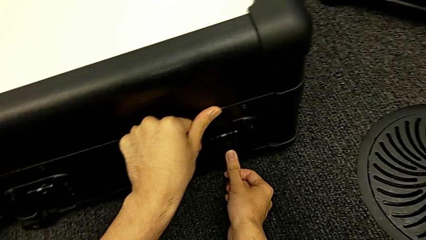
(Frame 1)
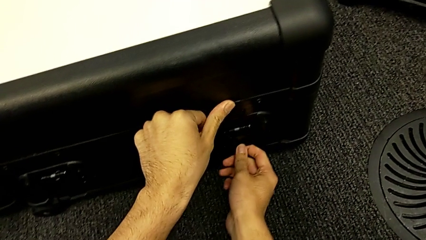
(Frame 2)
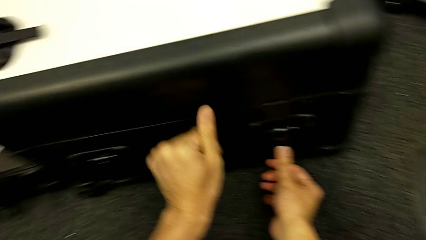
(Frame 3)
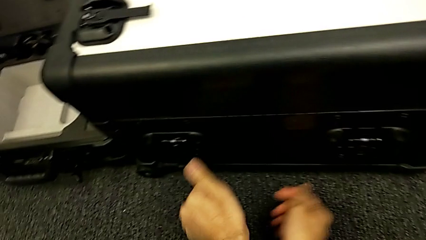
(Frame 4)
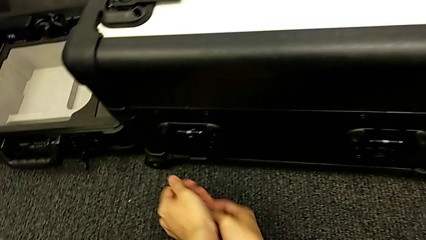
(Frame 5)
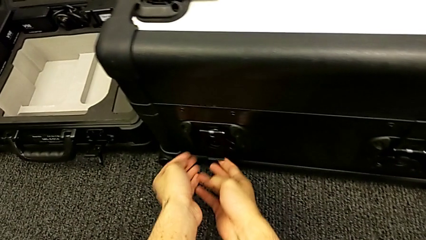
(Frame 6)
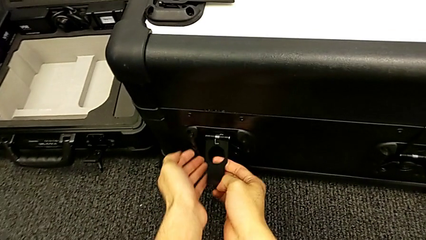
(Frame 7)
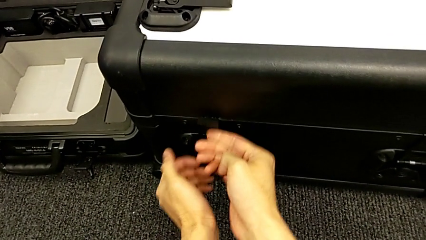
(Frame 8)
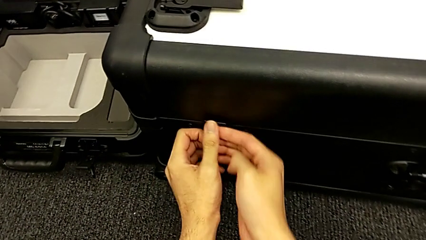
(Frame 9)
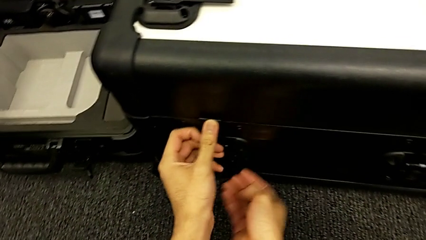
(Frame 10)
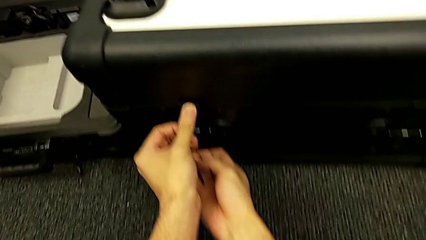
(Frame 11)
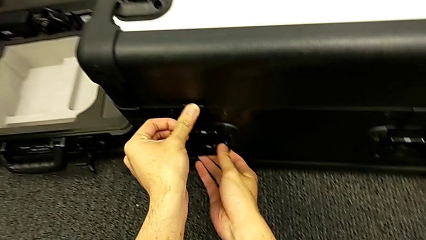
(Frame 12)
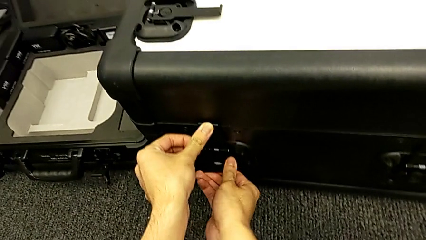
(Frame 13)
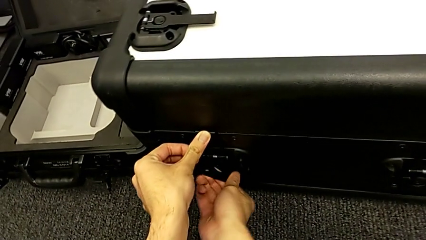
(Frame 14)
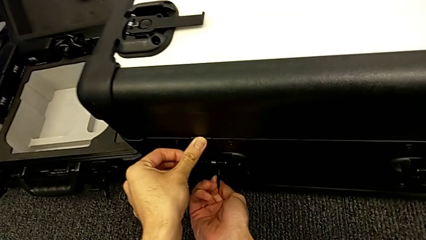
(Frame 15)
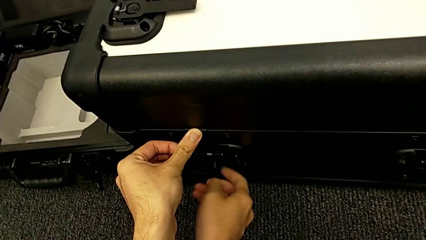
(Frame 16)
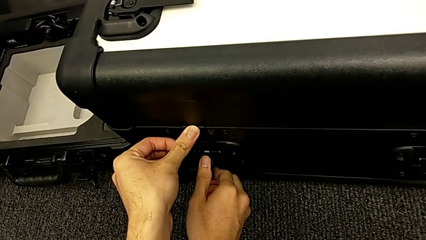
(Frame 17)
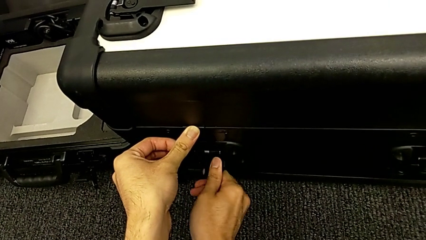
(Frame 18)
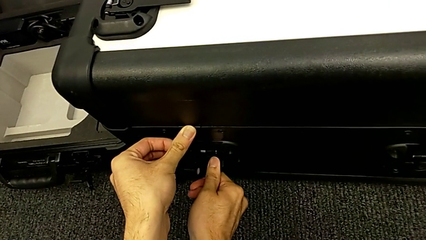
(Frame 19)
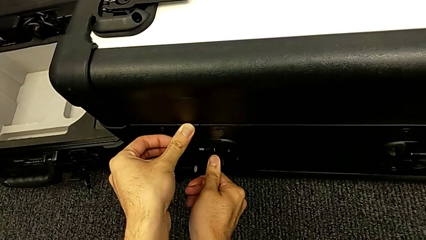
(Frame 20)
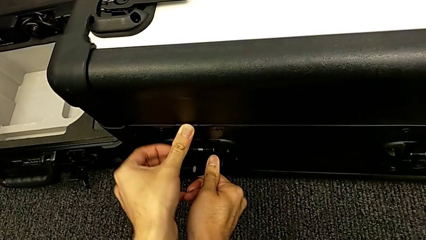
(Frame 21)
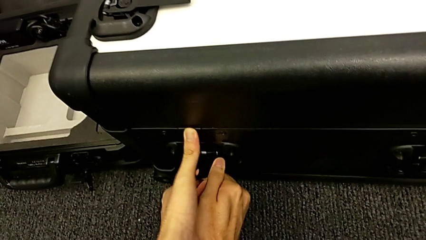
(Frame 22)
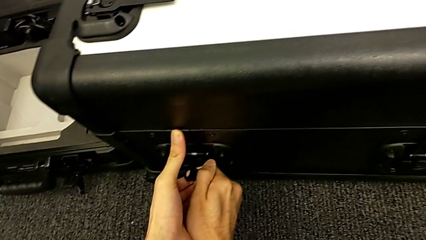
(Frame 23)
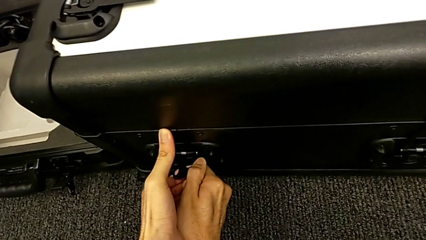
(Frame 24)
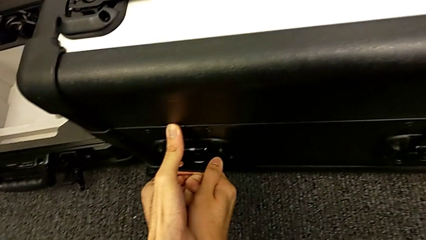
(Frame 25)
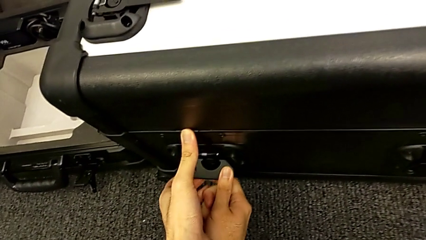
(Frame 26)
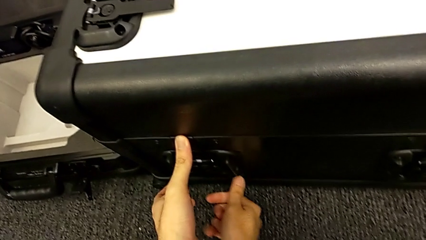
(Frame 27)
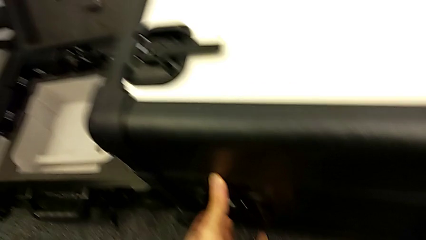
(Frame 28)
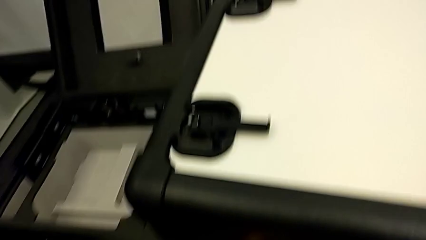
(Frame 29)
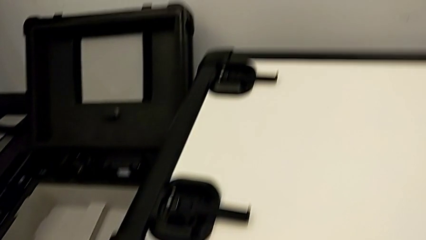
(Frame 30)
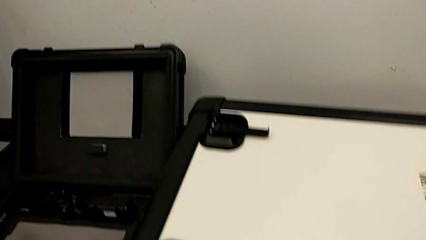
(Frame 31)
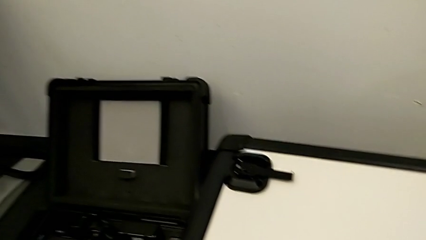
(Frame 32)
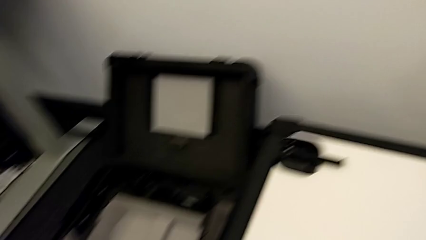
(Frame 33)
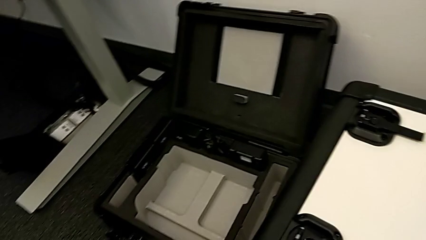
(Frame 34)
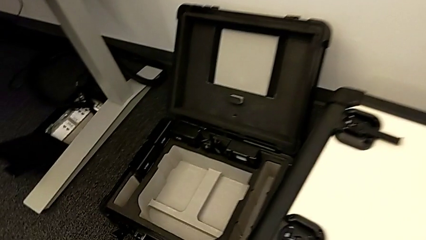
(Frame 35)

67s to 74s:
The camera wearer is disassembling the cameras from the NAVVIS. They grab the second box lock and close it.

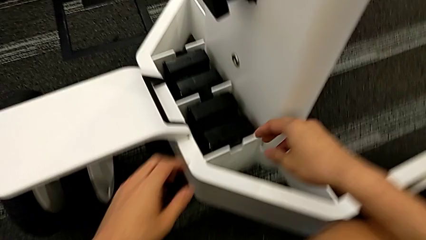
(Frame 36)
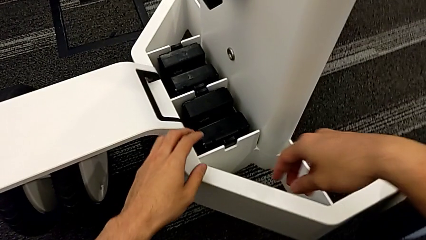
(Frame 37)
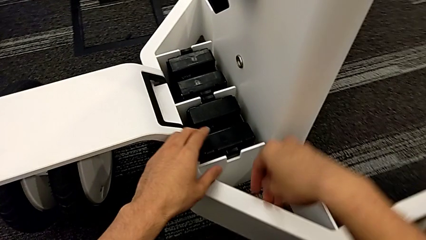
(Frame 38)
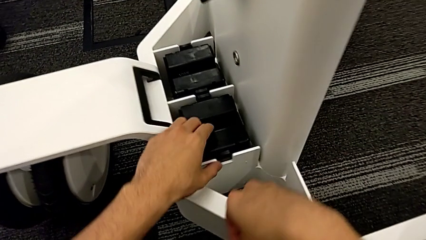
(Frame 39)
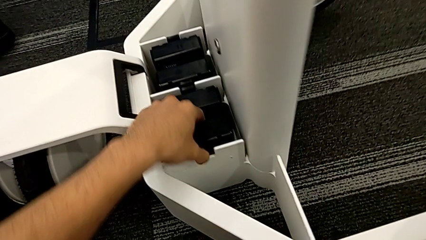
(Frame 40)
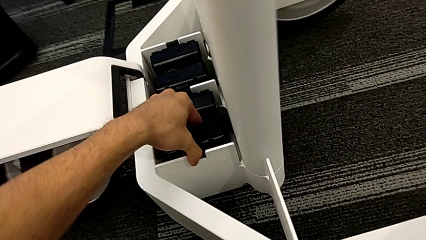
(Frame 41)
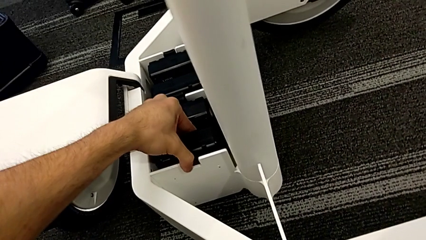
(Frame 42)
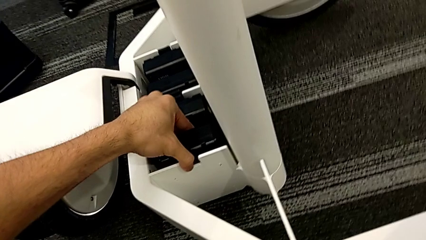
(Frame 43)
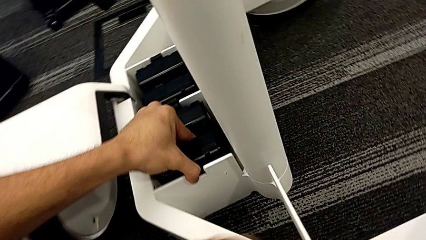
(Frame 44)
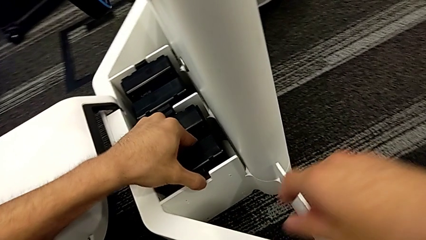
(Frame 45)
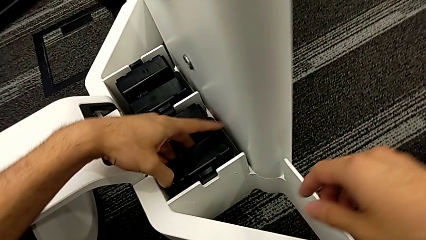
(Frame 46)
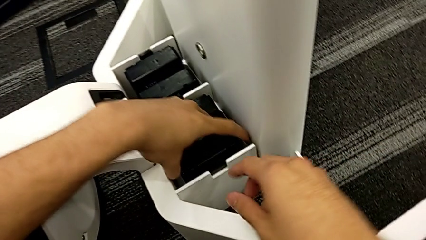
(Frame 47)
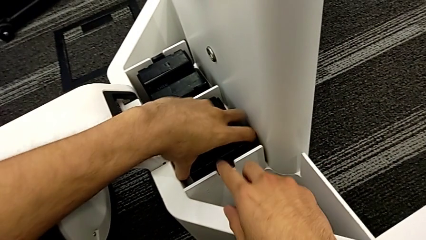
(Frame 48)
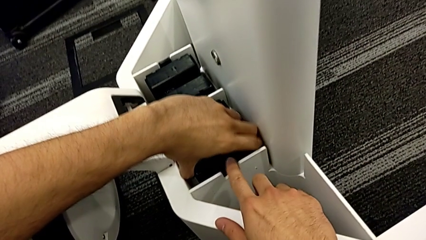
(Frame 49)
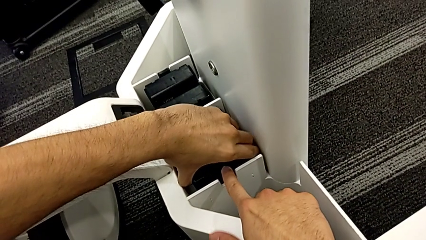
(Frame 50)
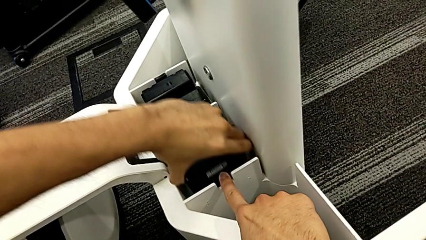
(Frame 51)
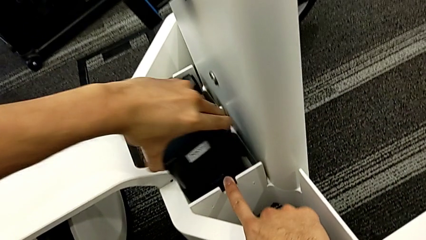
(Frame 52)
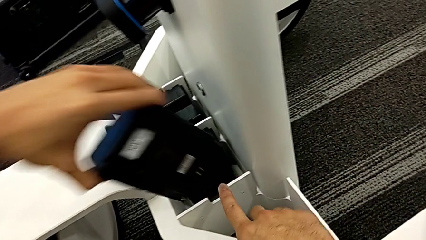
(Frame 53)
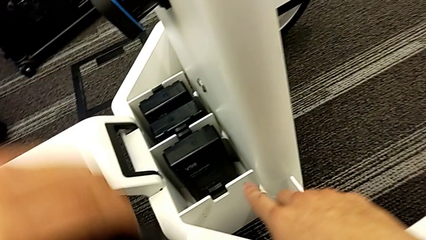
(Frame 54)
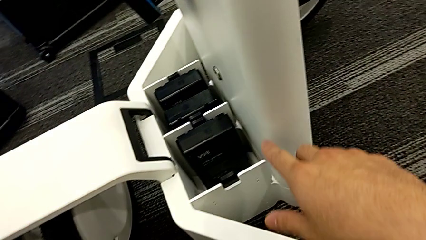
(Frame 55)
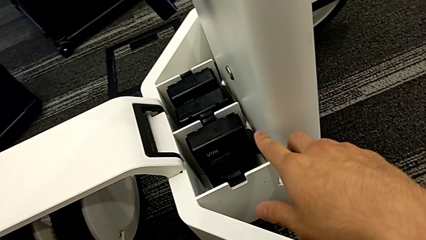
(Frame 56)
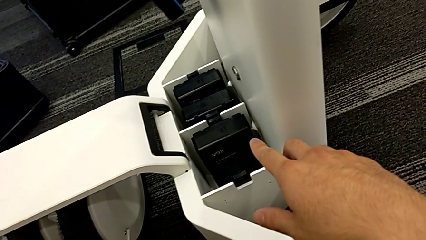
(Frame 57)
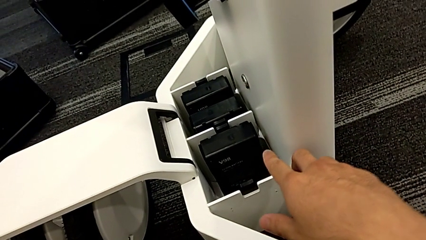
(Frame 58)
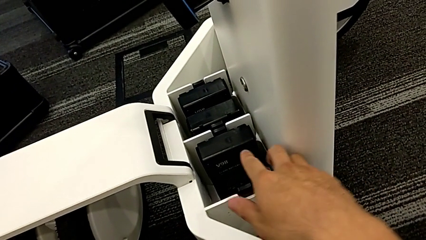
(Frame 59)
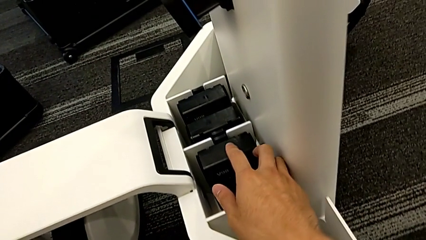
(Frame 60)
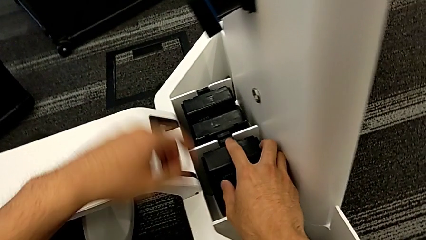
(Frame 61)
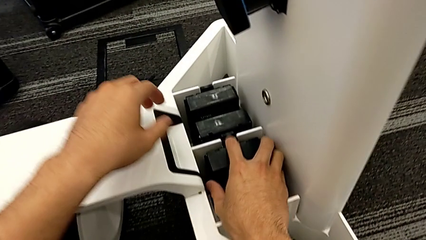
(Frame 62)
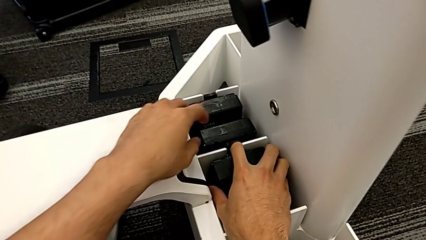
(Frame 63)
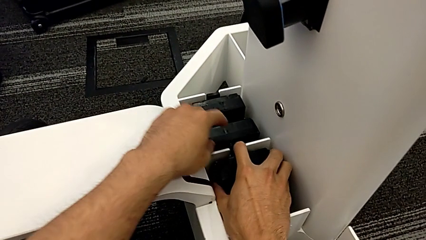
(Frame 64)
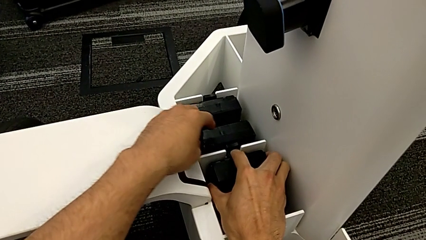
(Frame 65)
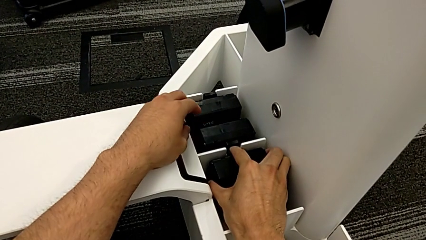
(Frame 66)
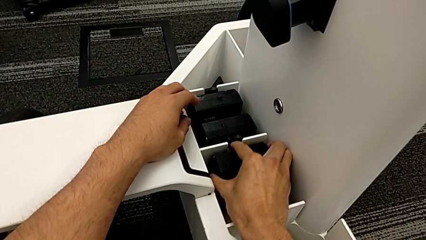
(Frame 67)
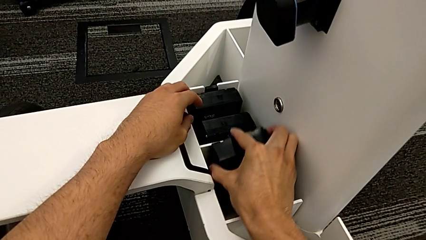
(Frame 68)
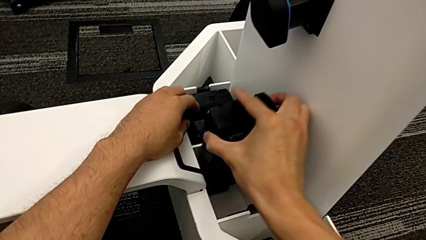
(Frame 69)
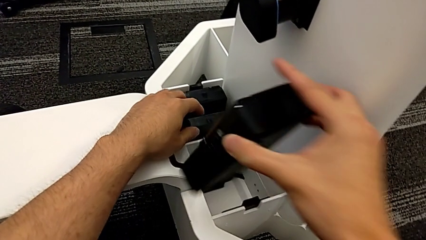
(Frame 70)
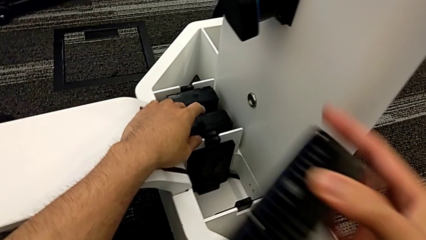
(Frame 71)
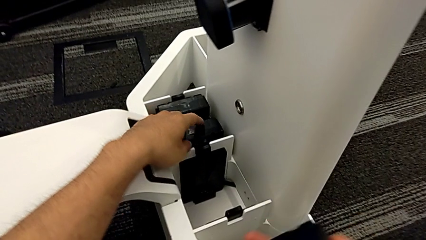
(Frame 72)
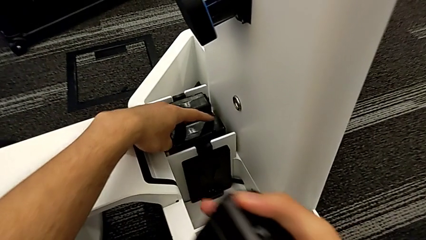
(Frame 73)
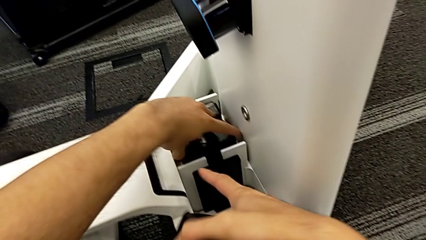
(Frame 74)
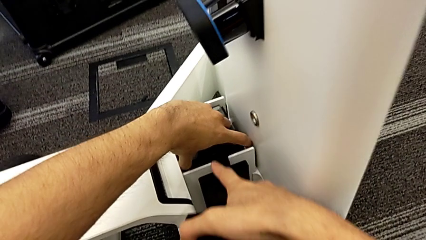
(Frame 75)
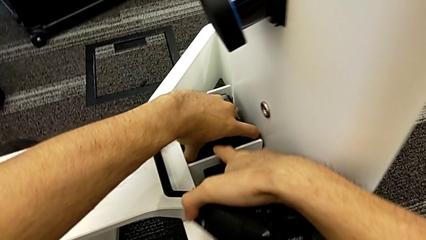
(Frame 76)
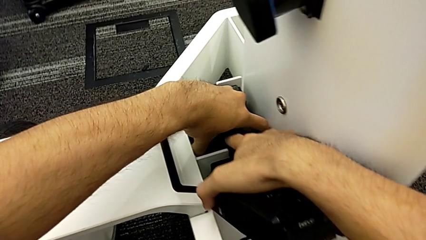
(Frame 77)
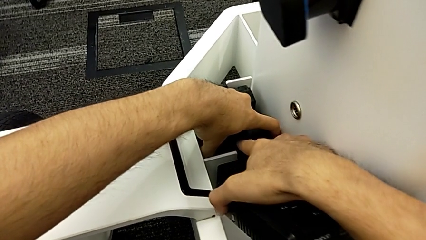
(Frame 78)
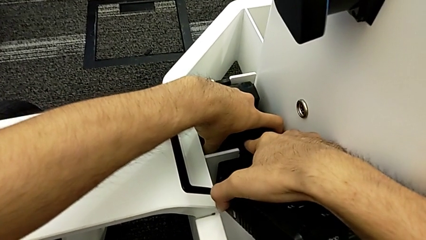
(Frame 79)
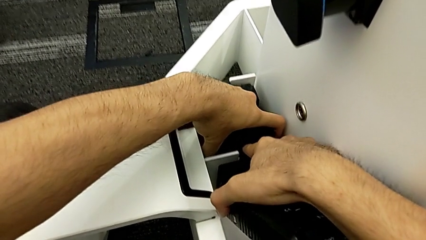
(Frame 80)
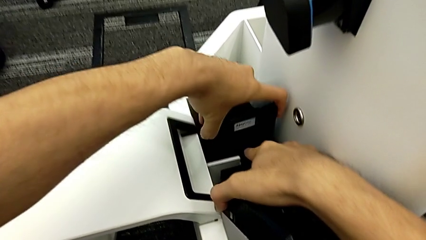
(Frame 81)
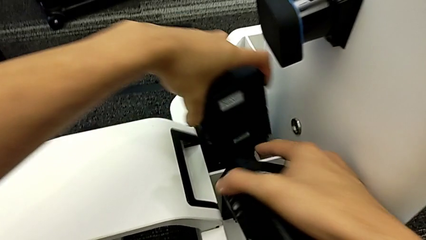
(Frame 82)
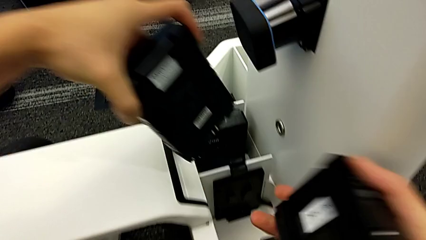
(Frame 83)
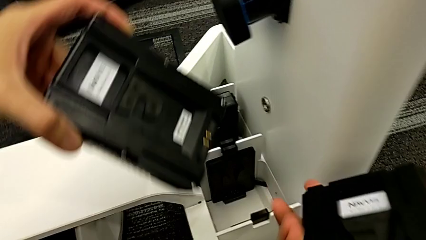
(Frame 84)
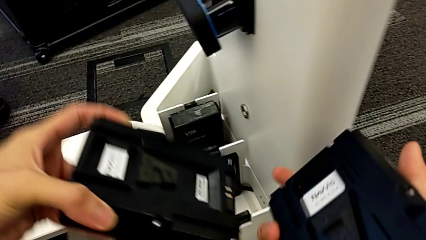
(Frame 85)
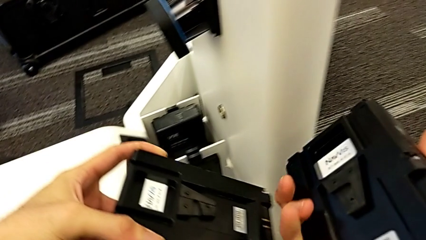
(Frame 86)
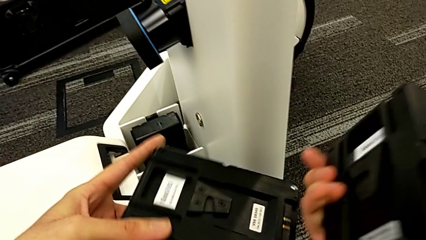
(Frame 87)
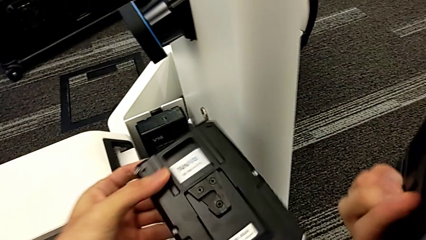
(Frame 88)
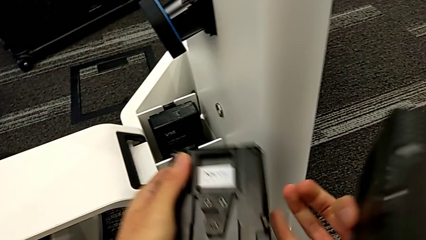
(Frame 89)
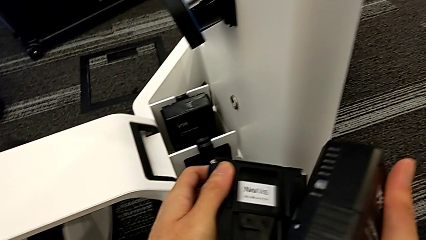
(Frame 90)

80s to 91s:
The camera wearer is removing the batteries from the NAVVIS. They withdraw the first battery, withdraw the second battery and withdraw the third battery.
